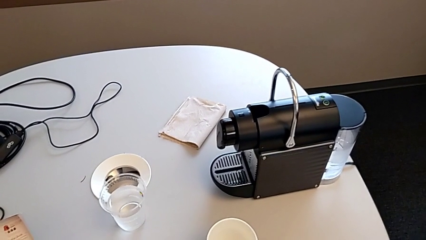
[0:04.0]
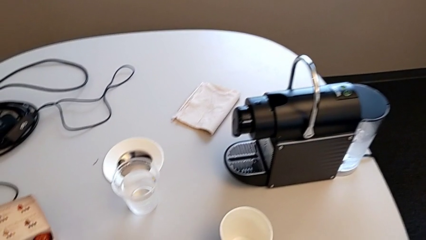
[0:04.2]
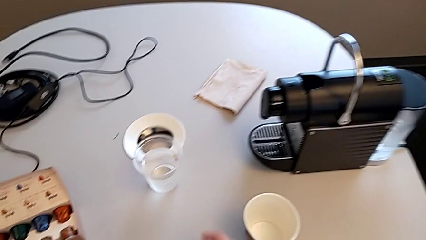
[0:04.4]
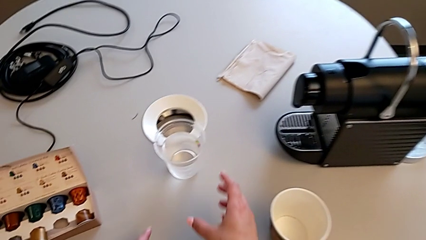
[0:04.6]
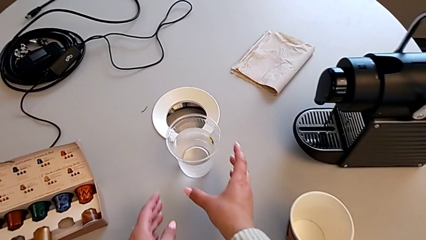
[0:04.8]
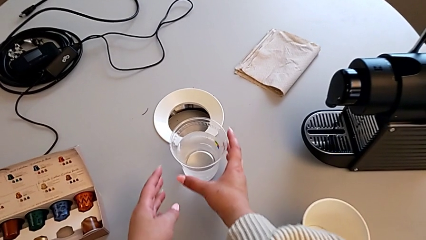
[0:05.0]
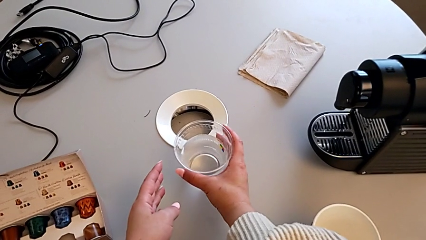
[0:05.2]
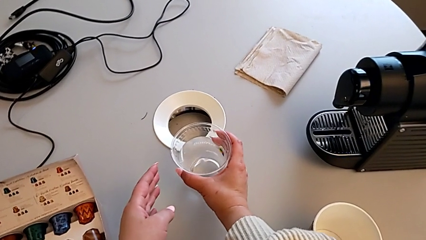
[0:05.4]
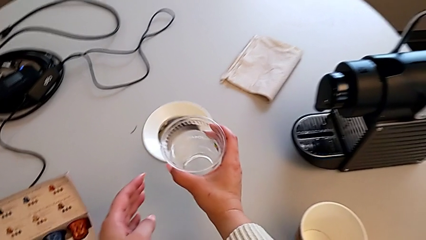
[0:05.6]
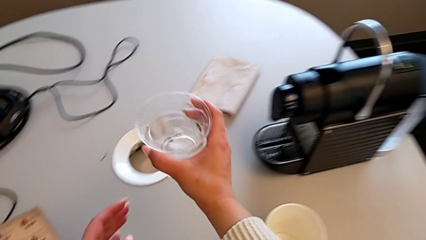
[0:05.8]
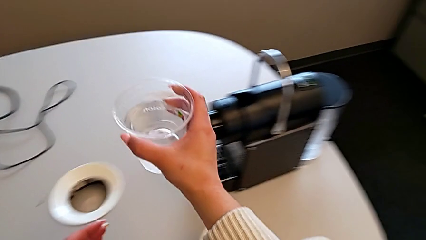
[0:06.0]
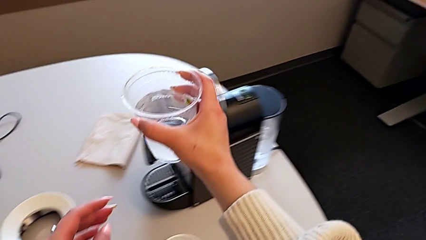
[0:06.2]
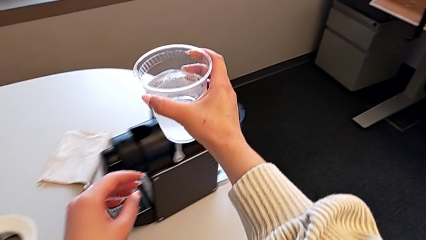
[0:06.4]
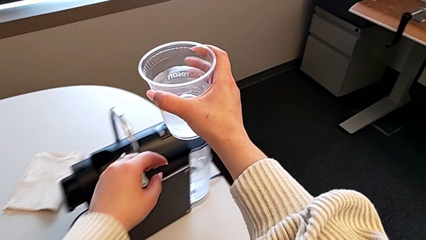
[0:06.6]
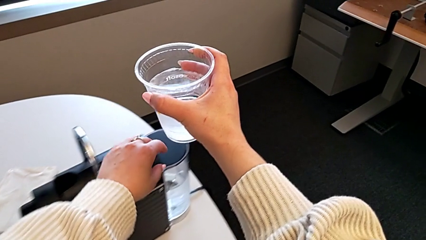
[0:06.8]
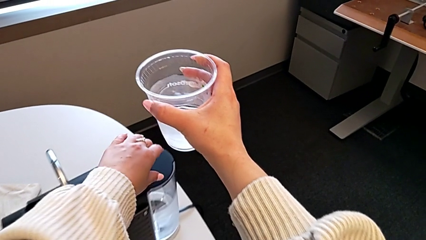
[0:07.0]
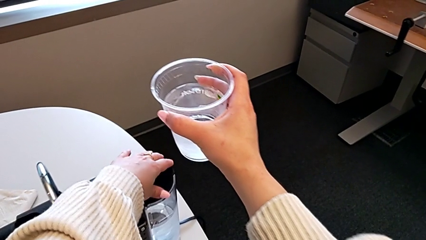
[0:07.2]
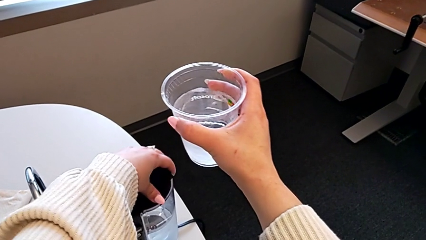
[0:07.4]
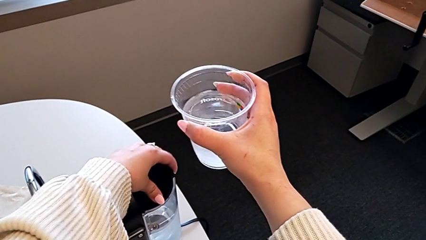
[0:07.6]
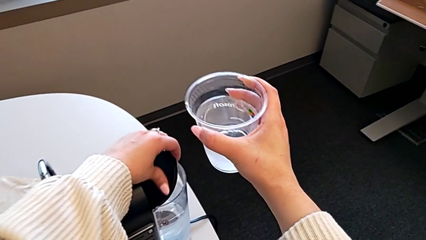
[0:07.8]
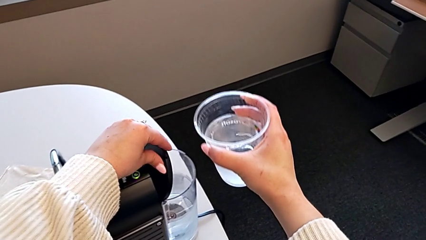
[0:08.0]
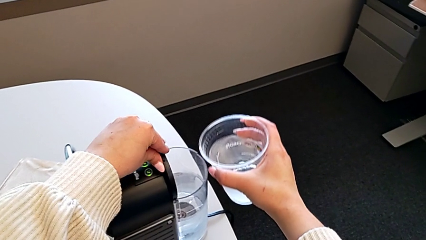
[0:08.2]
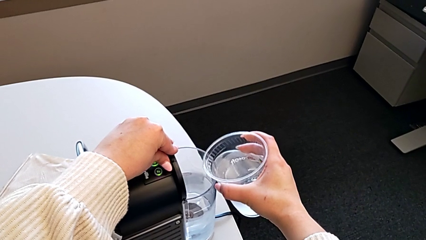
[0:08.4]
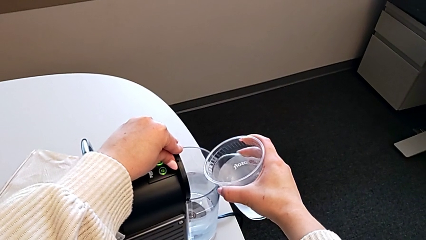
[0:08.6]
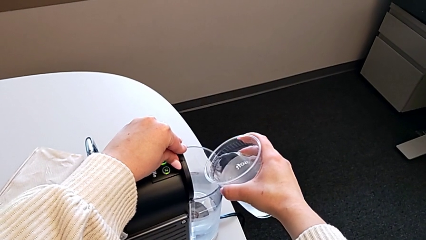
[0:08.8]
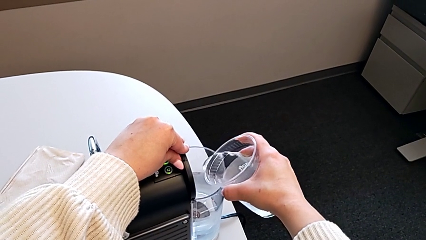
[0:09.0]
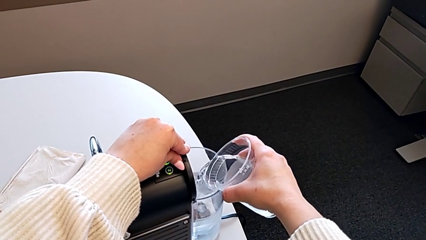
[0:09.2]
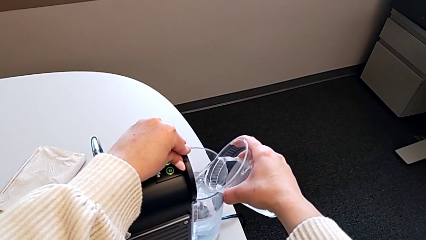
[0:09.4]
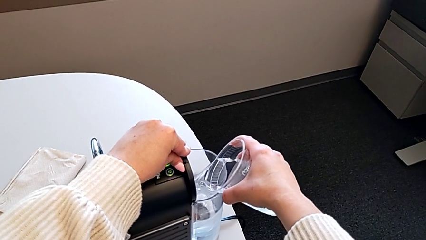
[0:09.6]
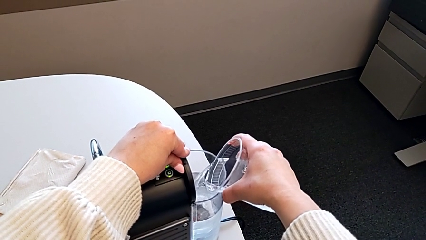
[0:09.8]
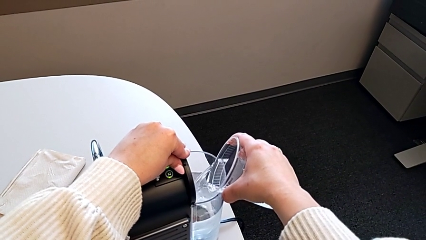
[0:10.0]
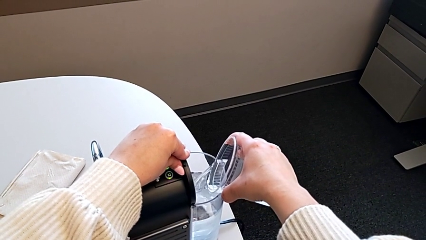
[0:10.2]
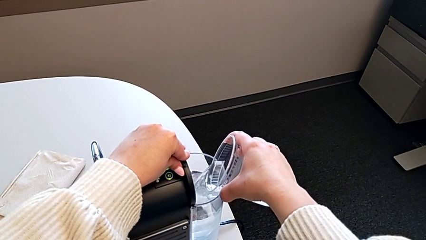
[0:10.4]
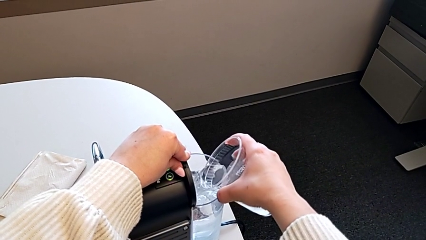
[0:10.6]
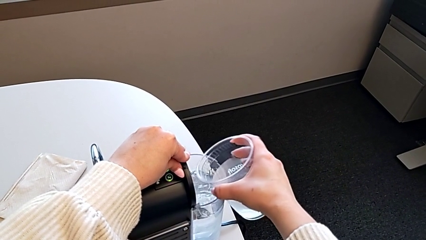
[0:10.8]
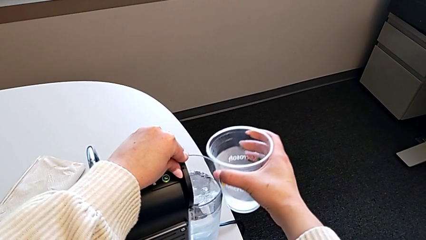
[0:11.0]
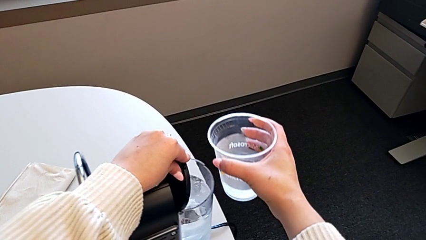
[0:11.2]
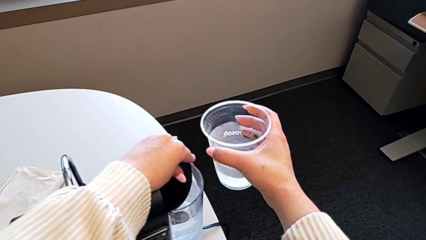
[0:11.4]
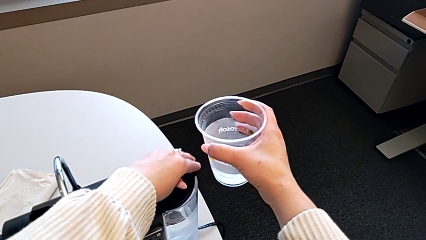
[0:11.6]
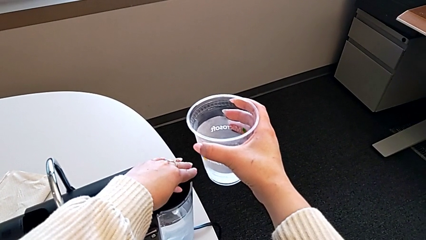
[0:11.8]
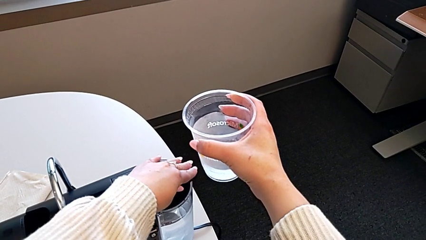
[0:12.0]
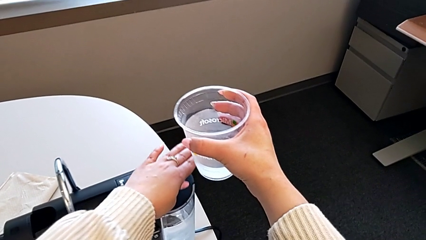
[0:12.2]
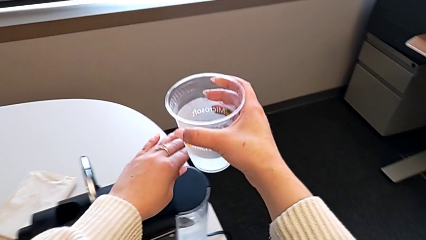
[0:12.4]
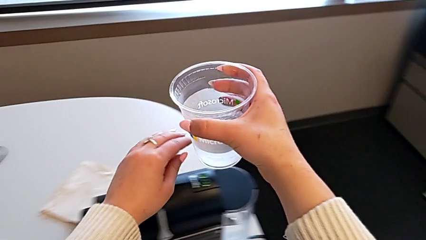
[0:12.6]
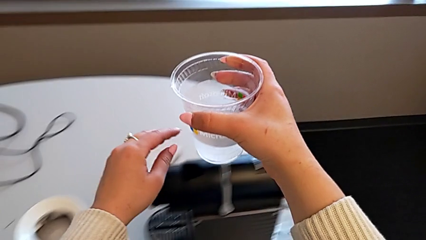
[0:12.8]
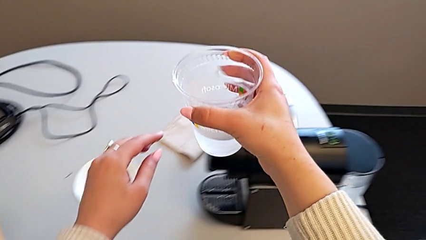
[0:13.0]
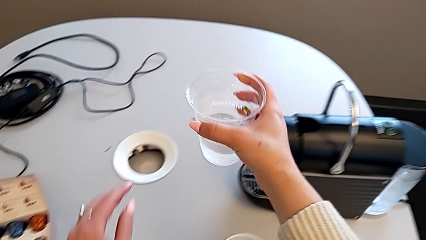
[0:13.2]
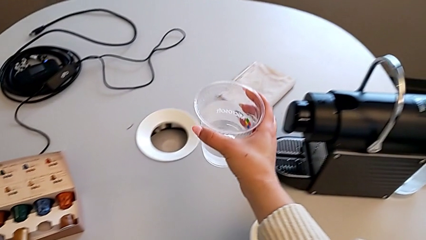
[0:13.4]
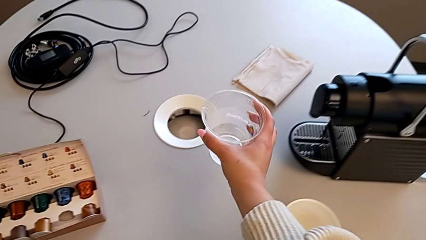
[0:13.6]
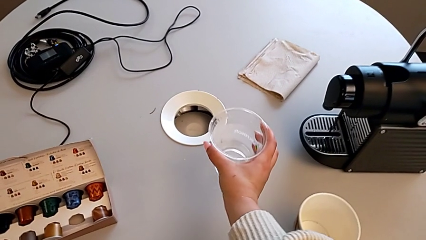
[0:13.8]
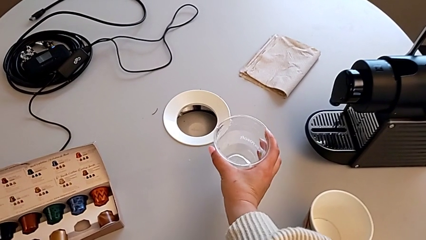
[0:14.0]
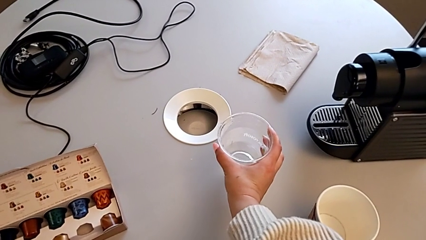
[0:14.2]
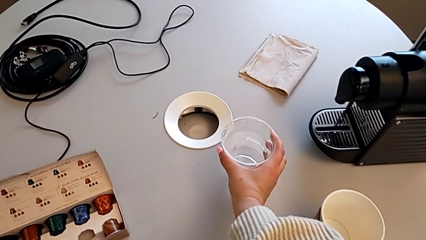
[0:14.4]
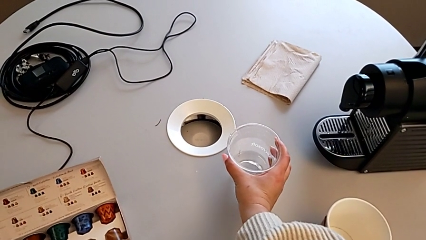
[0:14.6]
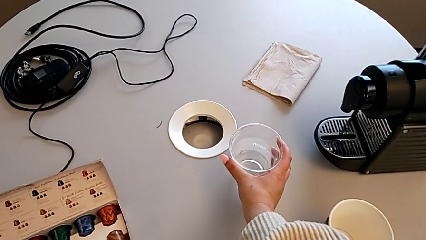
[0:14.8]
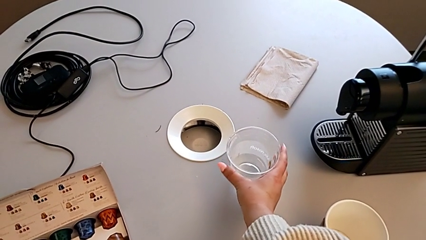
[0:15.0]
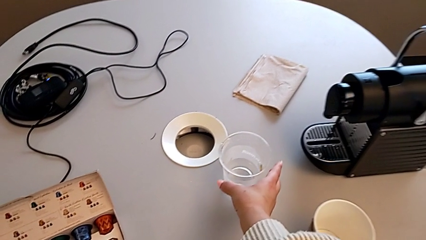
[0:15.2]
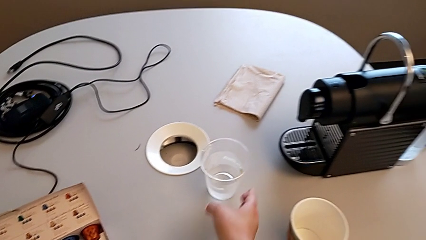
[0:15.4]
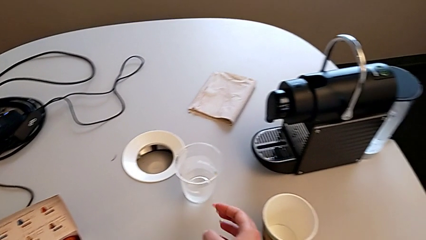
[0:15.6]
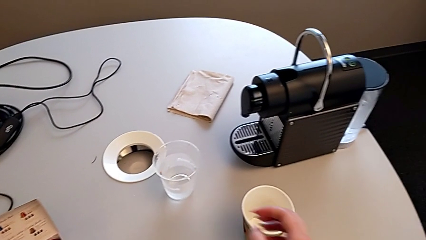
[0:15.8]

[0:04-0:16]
The camera wearer adds water to the water container. They grab the disposable cup, lift it, open the lid, load the water container, close the lid and place the disposable cup.

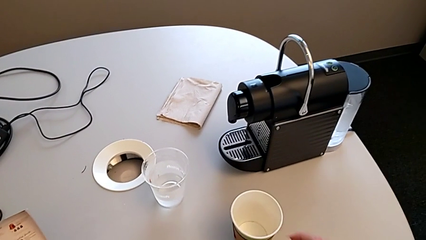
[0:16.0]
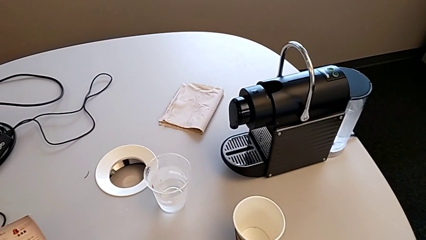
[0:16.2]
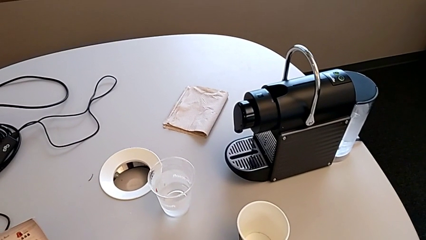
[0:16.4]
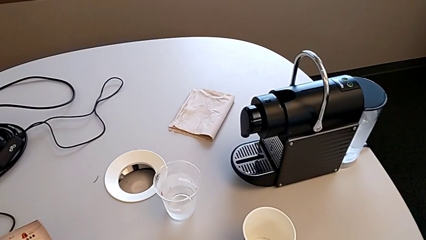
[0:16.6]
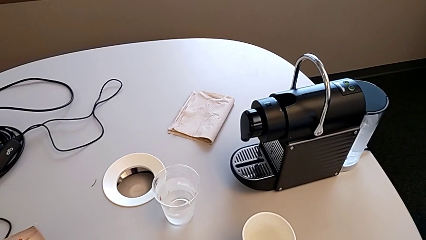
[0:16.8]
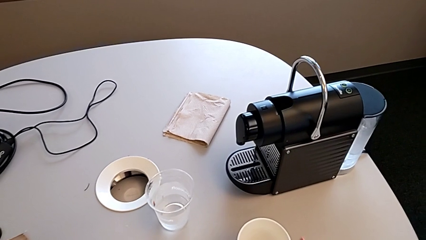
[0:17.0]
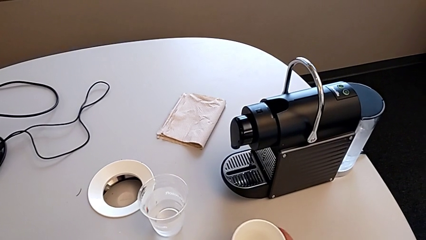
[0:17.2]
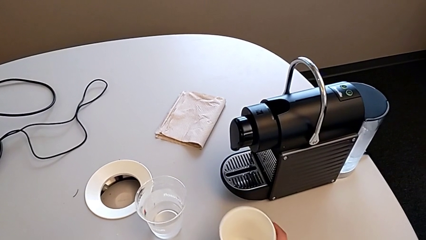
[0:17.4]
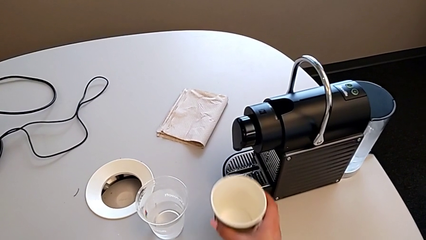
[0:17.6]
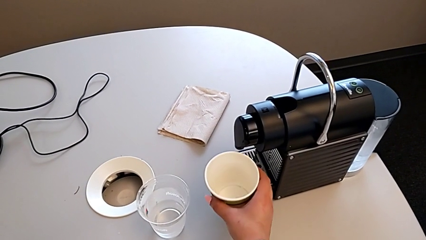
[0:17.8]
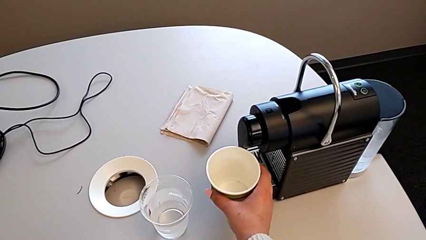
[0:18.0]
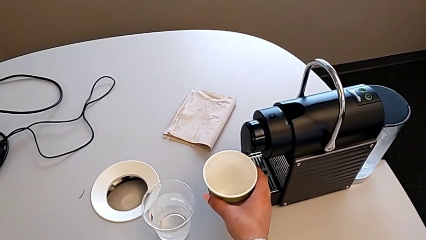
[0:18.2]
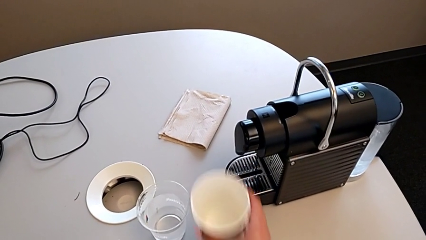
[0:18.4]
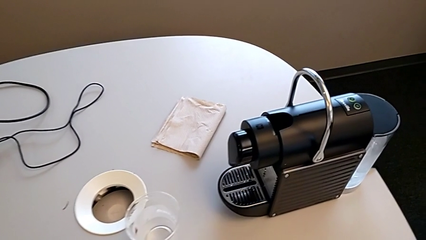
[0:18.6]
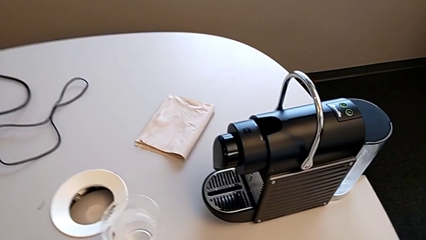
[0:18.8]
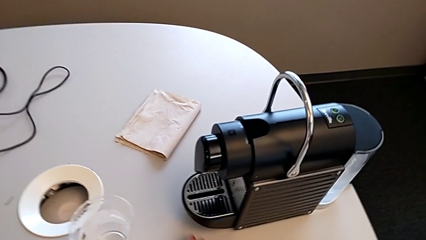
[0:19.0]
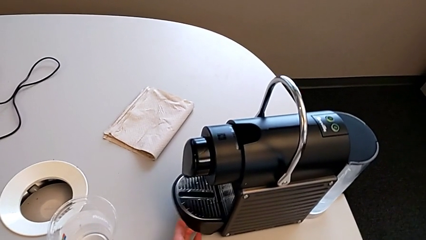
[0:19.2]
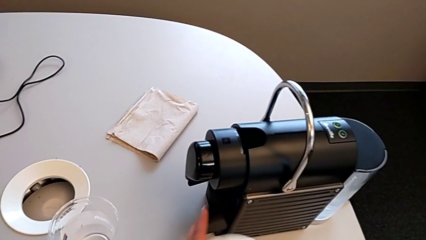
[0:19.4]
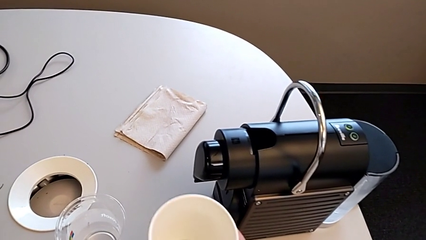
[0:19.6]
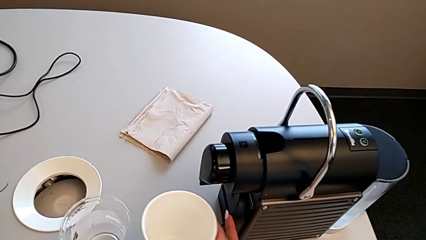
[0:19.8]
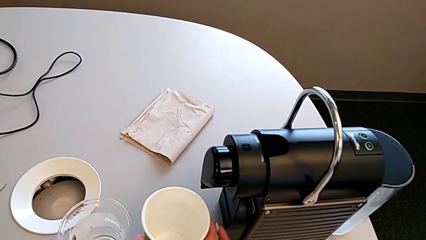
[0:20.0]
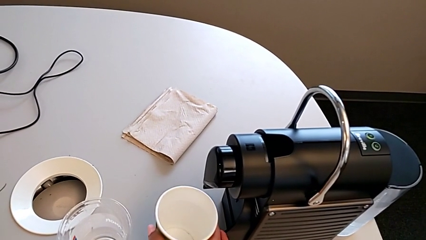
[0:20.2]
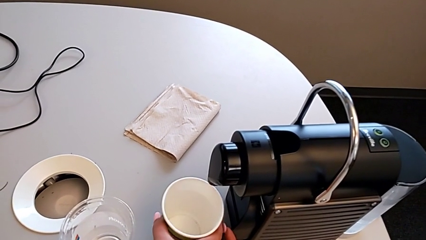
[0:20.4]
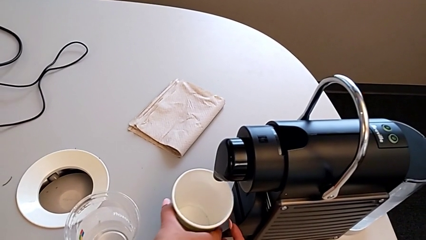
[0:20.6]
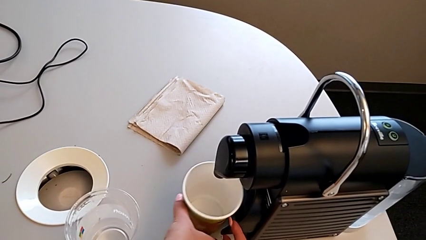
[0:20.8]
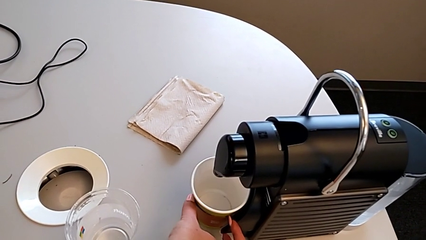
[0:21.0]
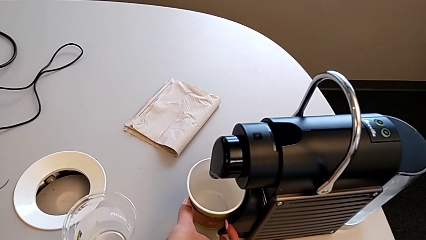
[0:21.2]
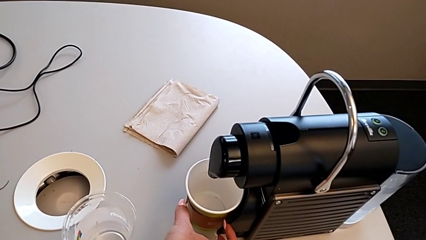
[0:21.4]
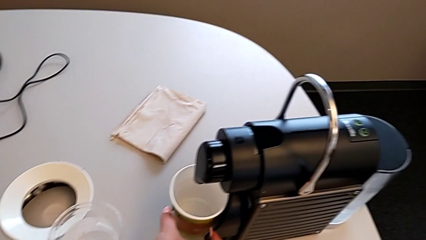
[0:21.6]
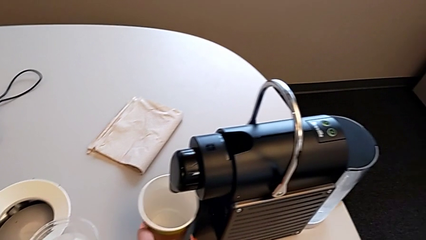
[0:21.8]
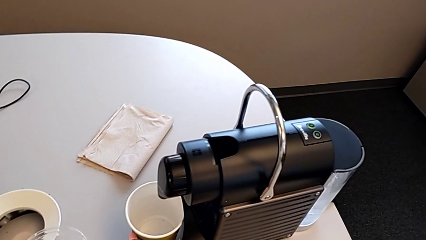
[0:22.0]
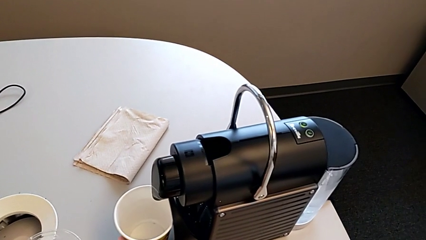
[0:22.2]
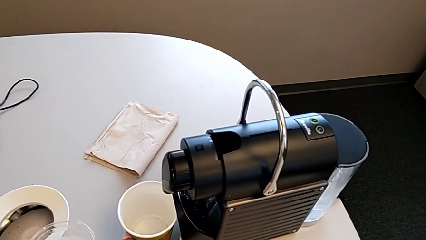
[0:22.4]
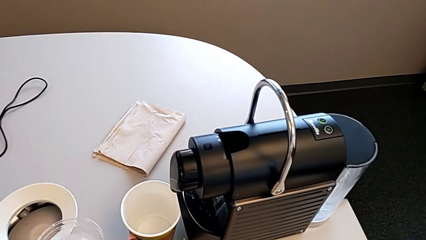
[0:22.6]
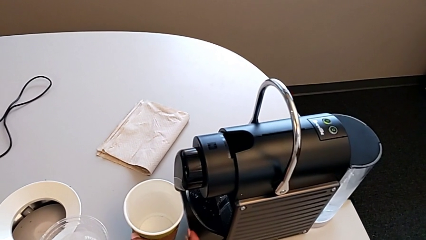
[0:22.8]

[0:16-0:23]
The camera wearer is inserting a capsule into the espresso machine. They grab the paper cup, lift the drip tray and place the paper cup.
